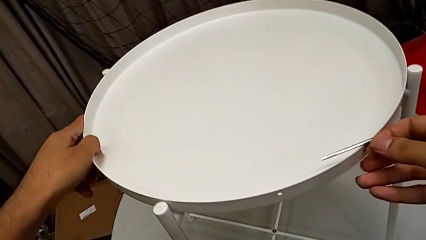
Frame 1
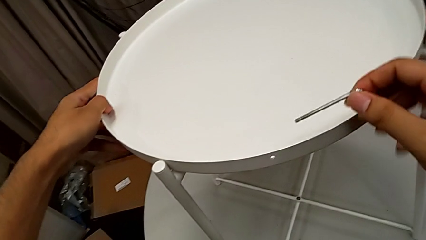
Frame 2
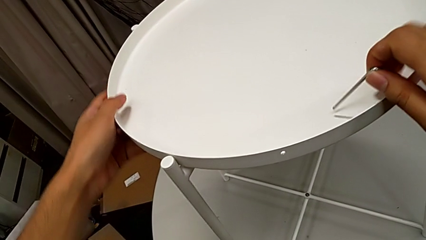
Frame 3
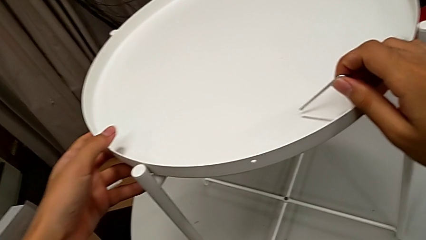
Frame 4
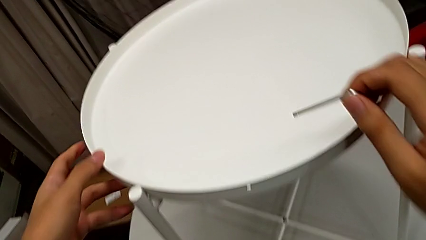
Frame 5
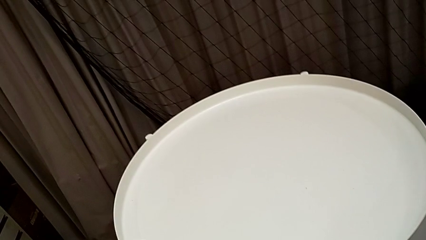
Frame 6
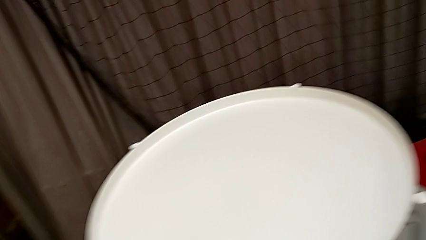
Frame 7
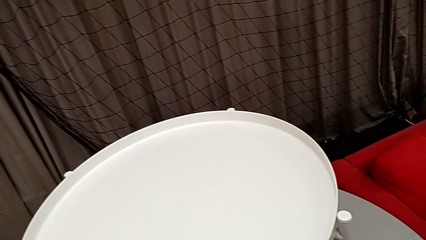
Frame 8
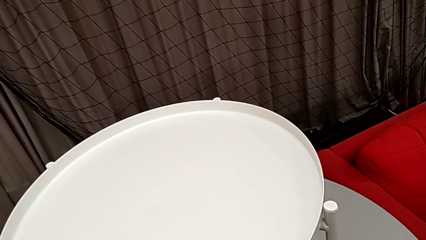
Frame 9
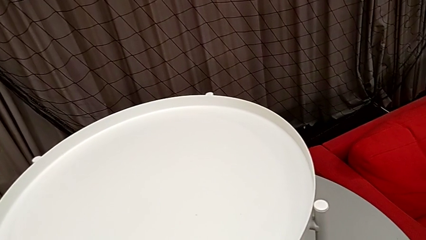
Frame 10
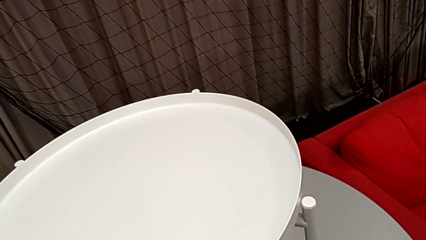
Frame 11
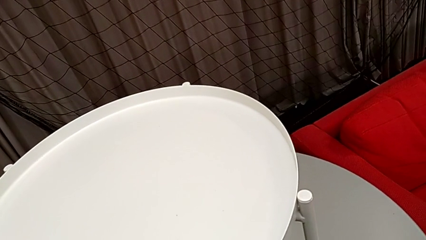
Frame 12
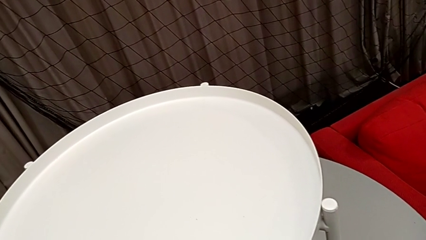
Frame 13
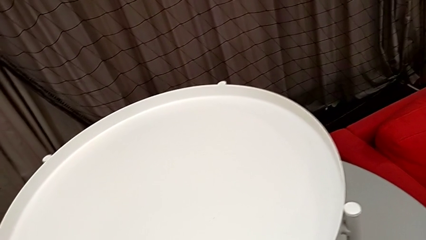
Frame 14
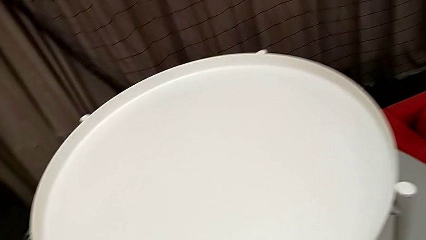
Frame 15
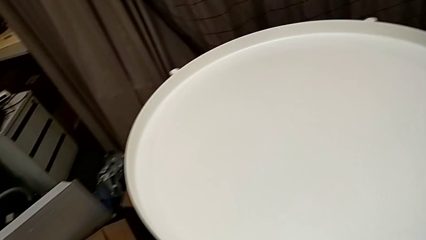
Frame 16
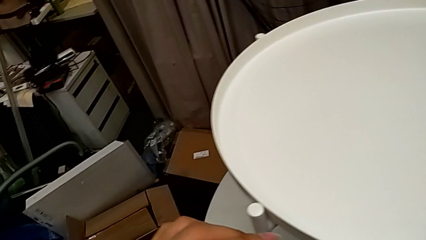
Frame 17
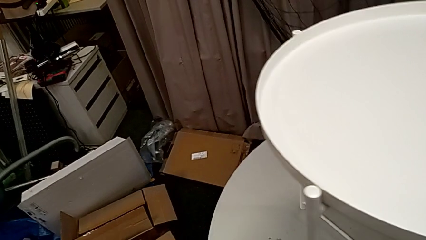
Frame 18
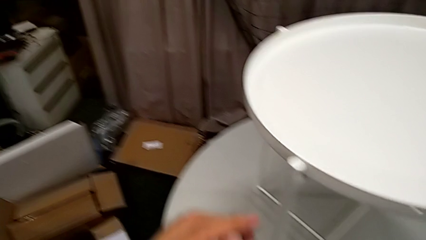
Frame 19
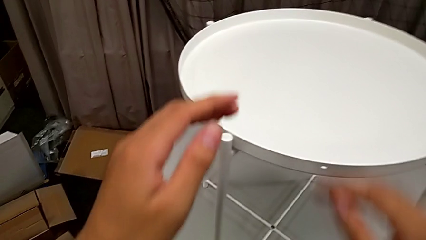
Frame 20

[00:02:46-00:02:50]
The camera wearer is assembling the tray. They rotate the tray and place the Allen wrench.
